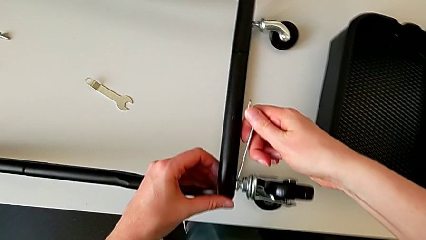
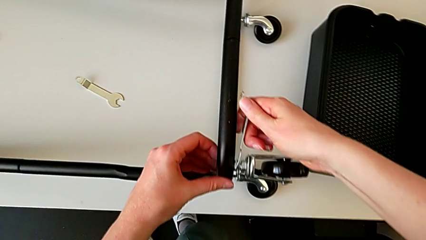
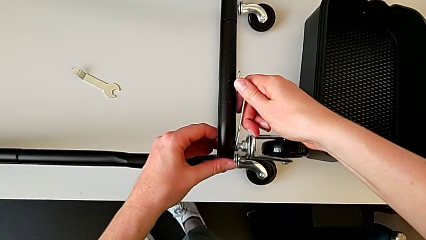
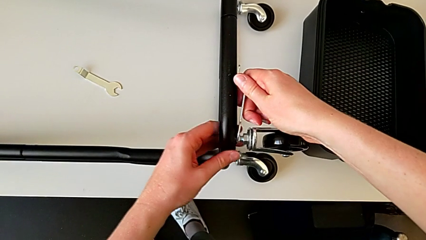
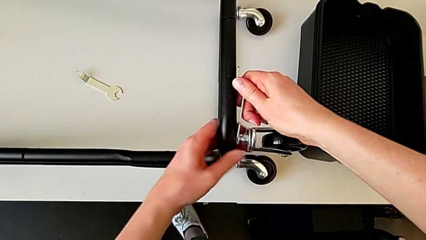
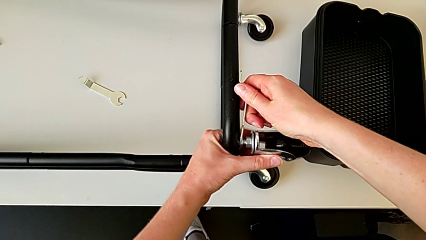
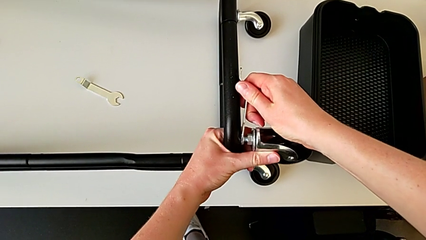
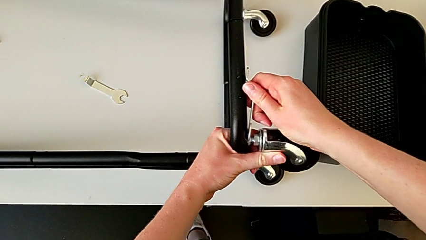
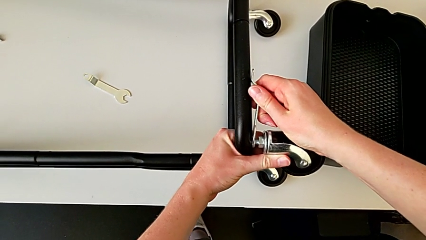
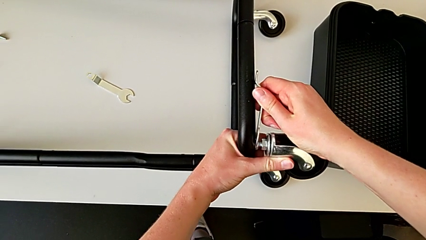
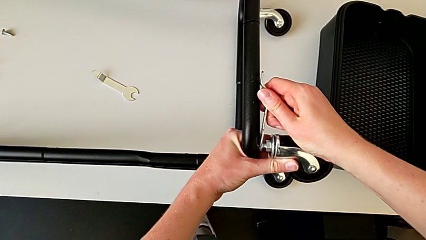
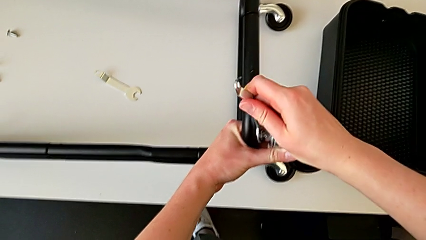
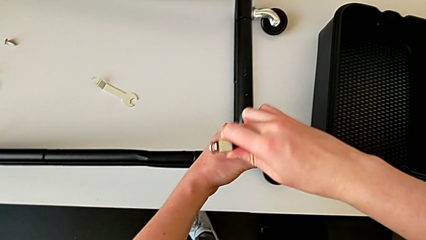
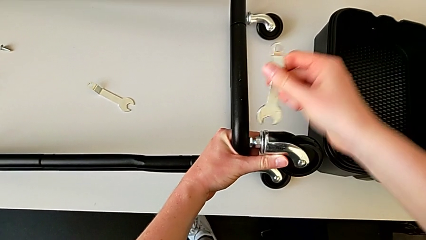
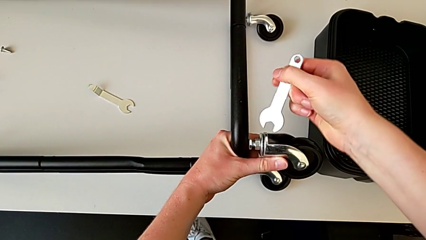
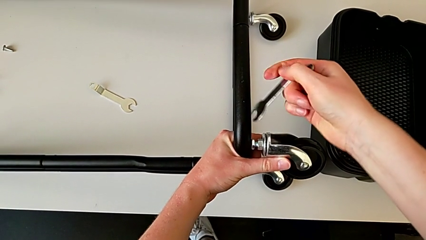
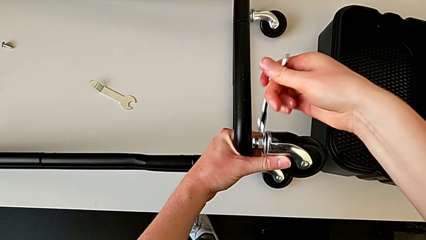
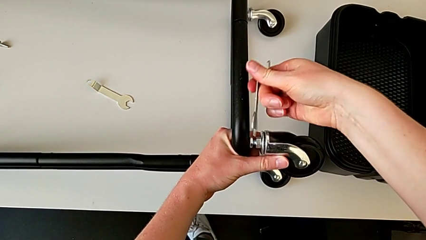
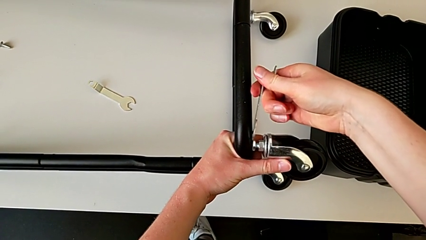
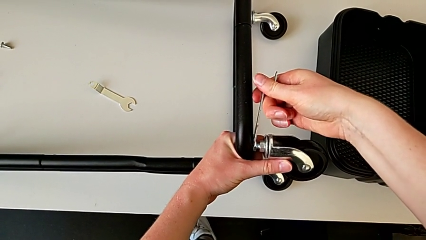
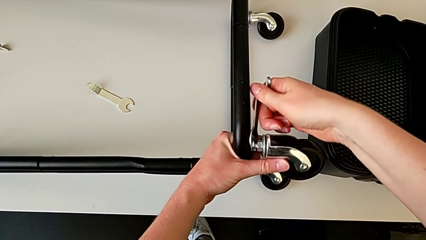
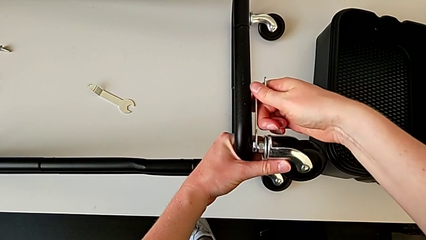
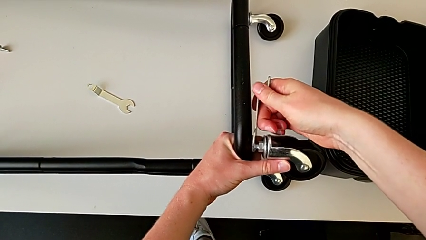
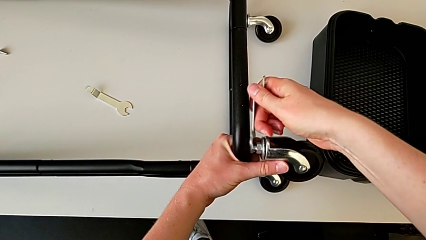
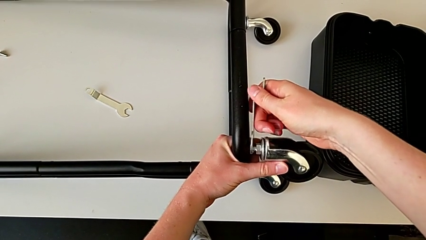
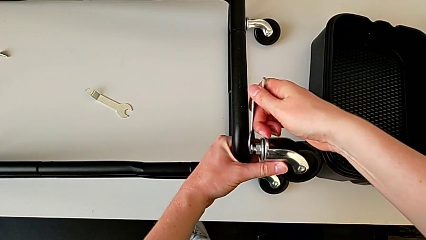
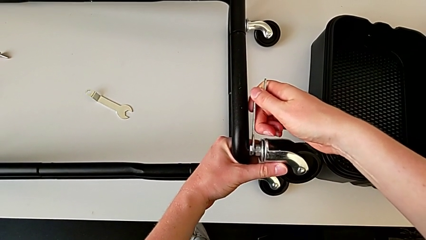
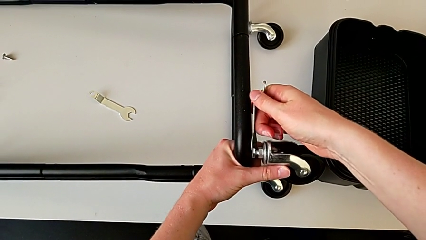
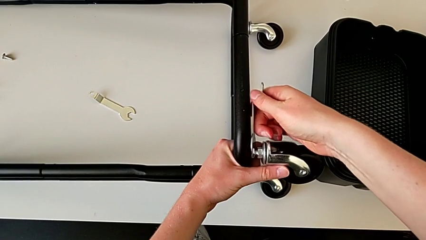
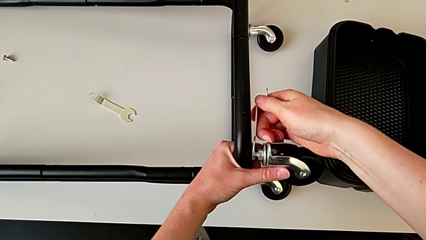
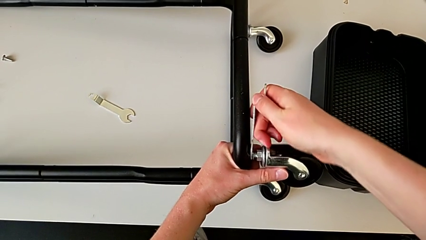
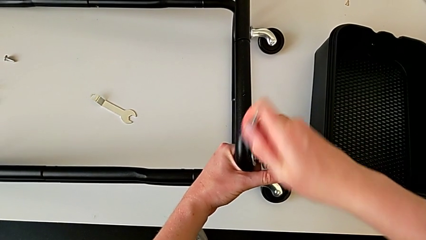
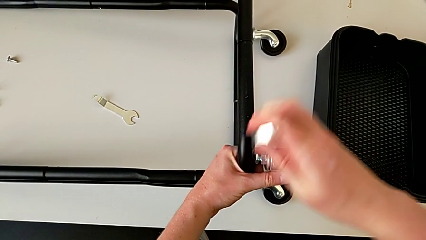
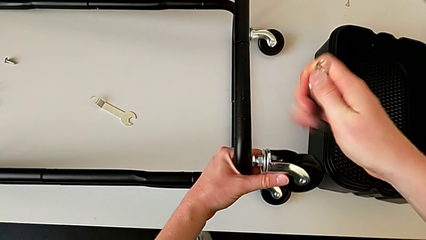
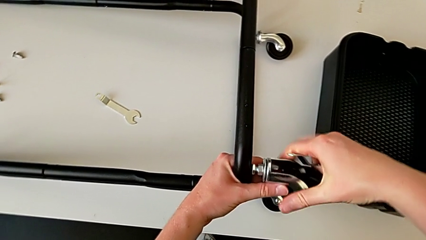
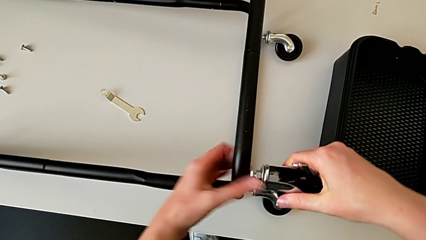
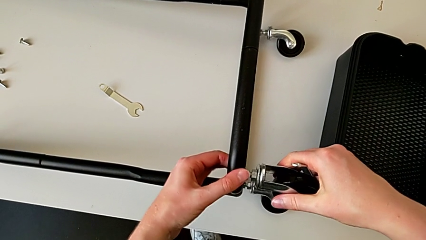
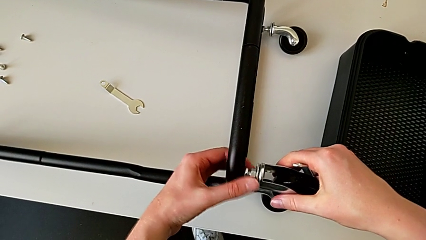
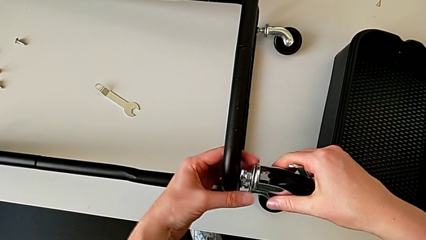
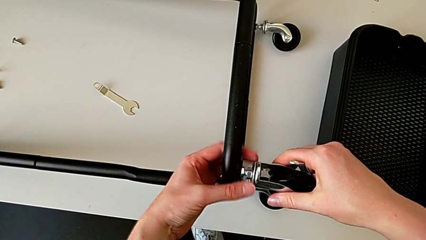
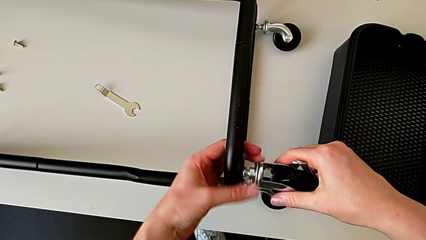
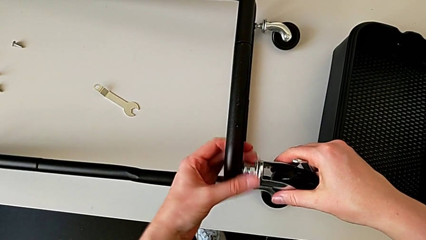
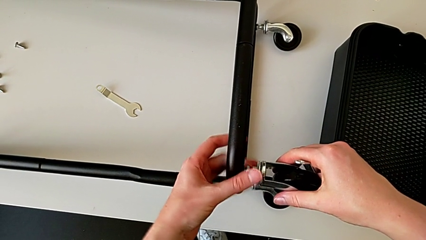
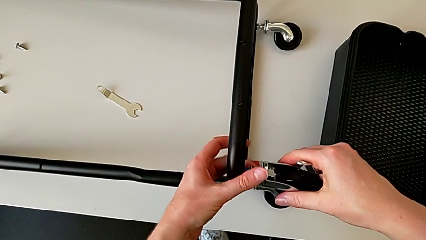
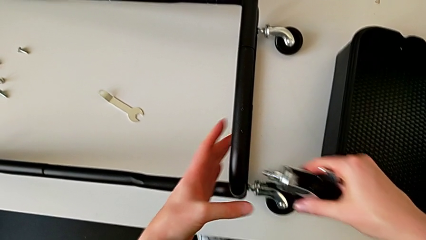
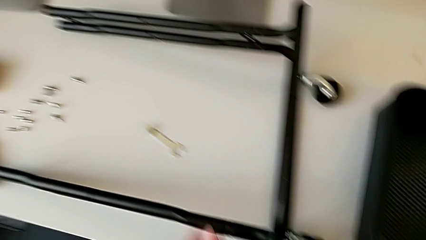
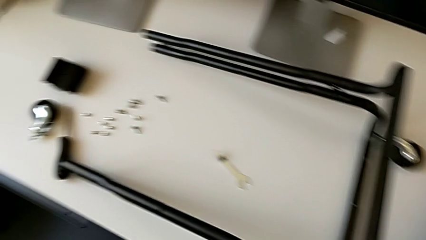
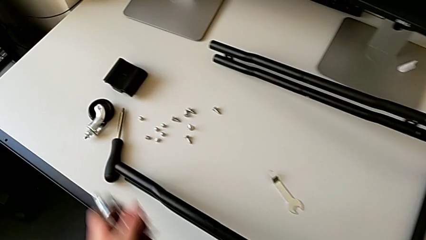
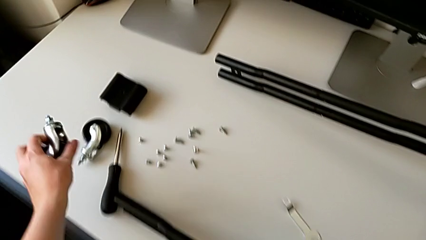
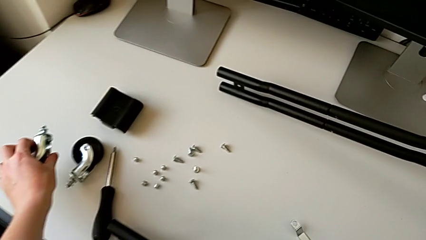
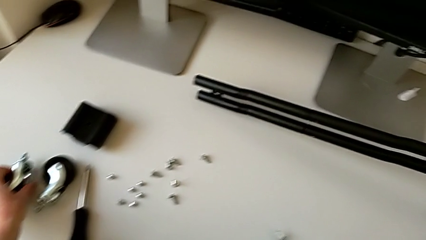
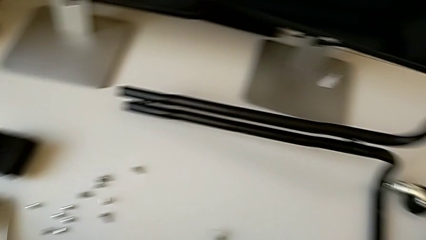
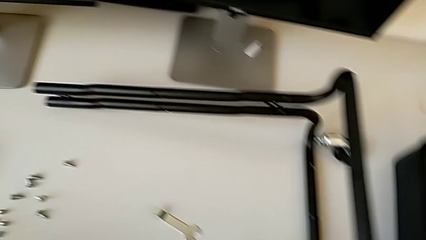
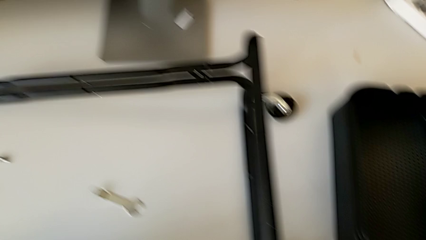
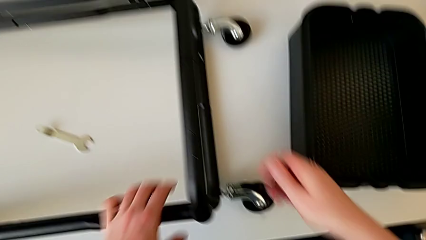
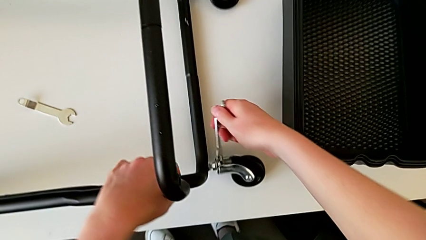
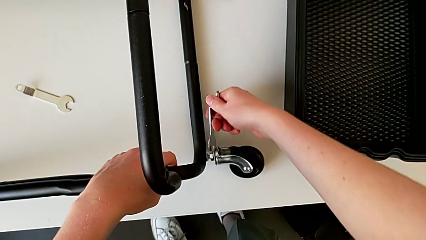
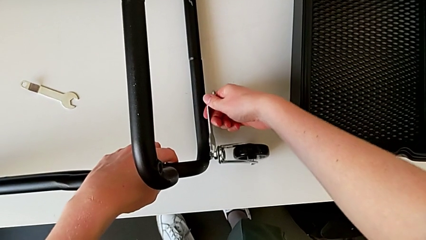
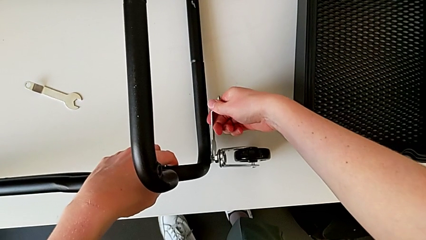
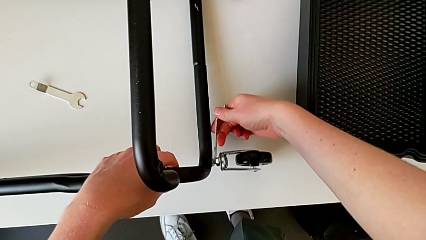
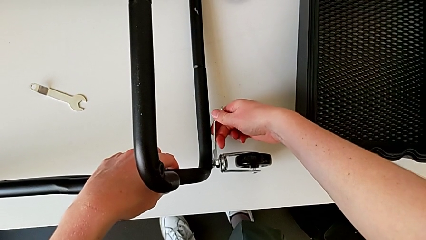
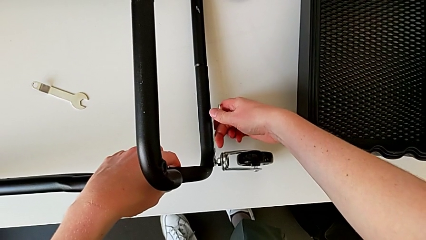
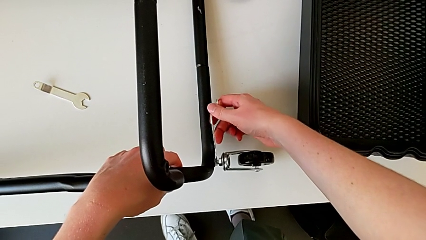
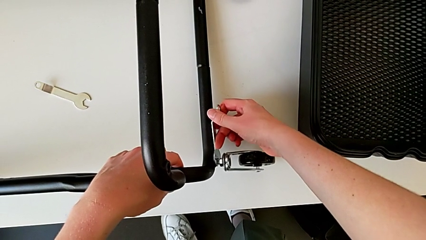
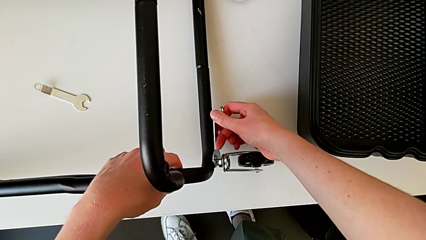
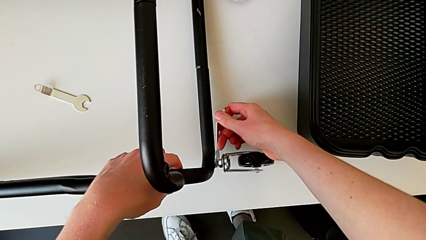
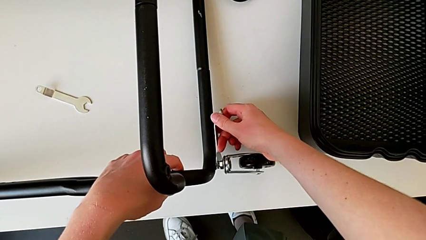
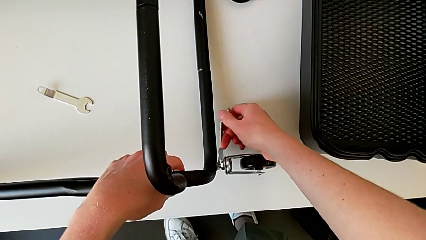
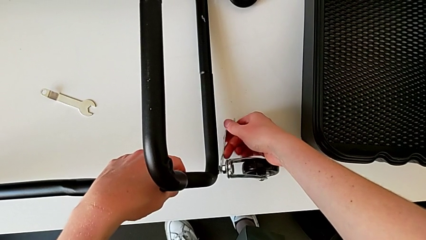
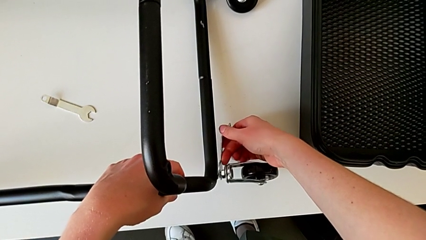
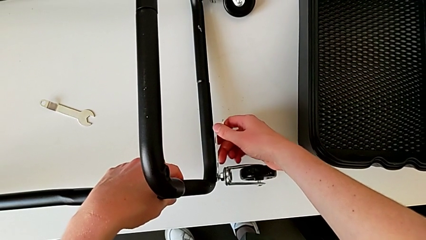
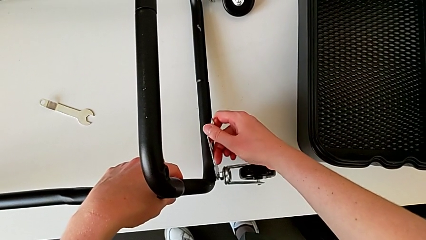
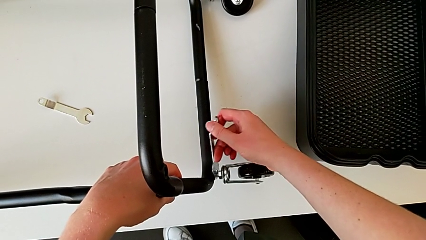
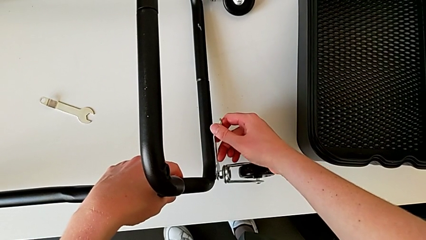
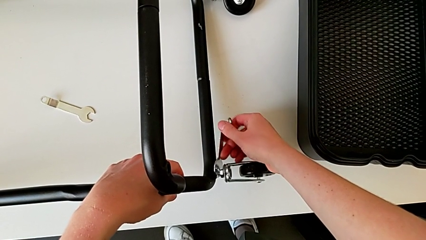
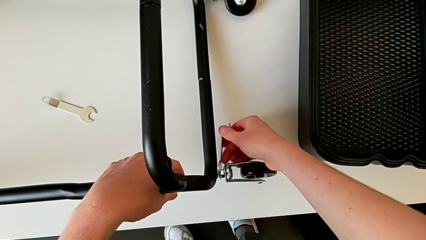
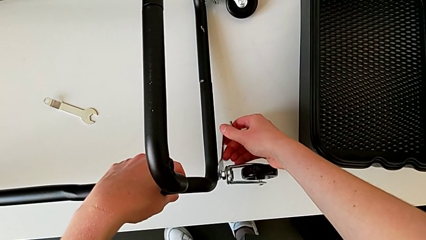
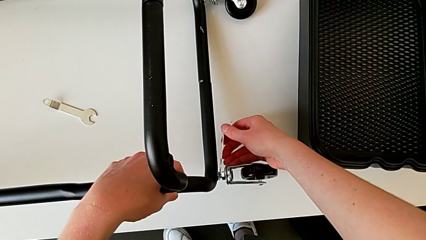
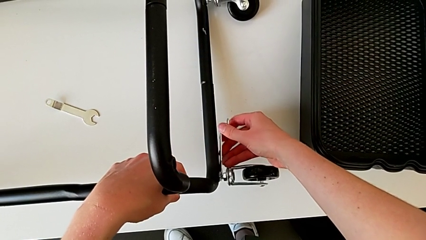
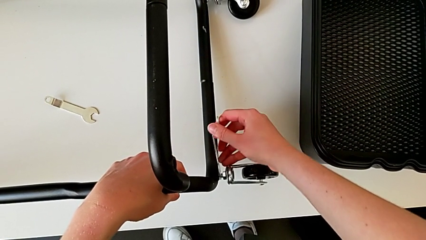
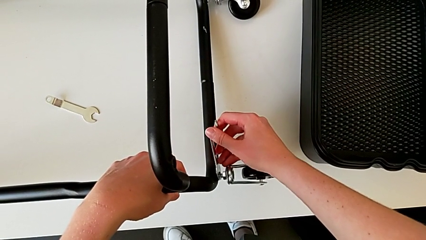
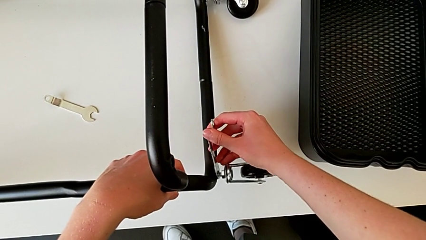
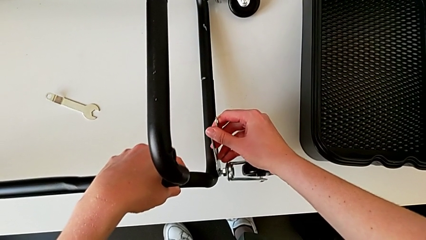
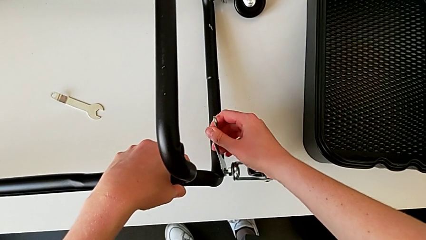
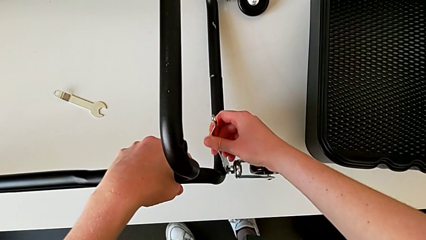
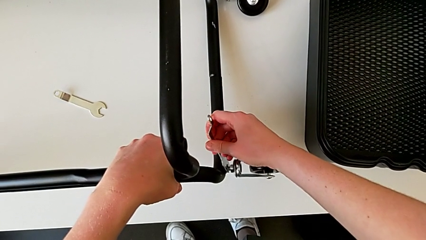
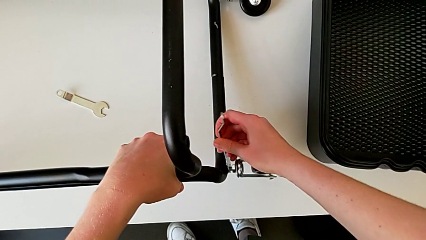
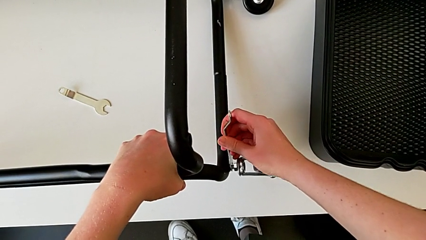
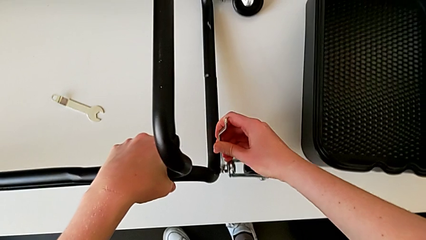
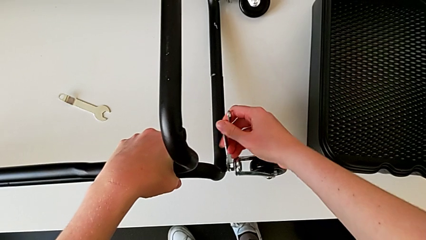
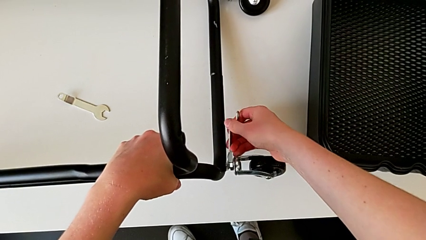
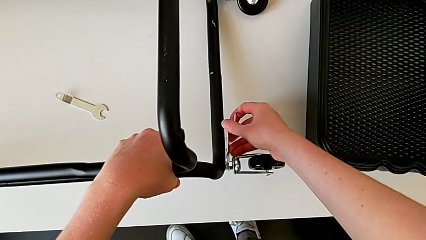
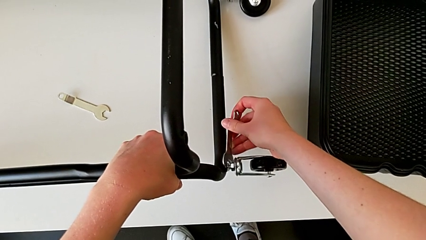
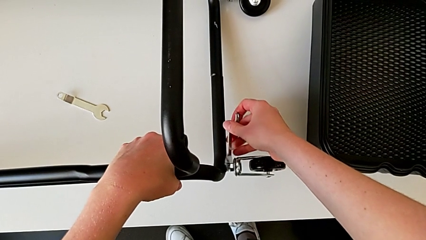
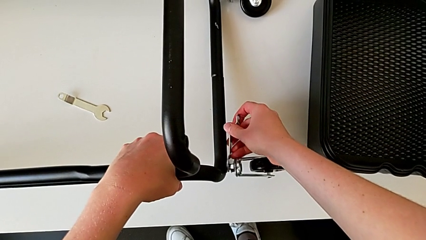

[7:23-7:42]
The camera wearer is disassembling the wheels. They unscrew the second wheel and place it.
